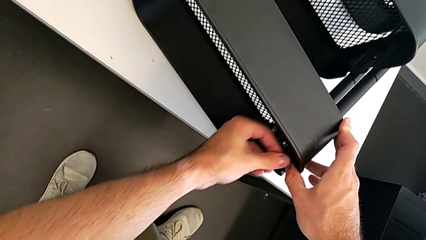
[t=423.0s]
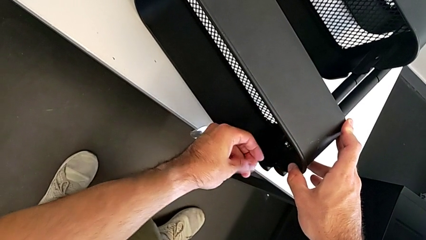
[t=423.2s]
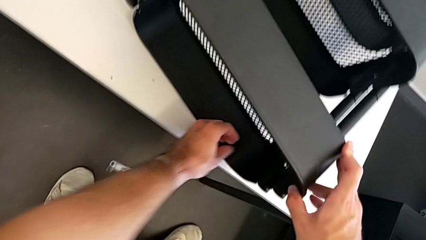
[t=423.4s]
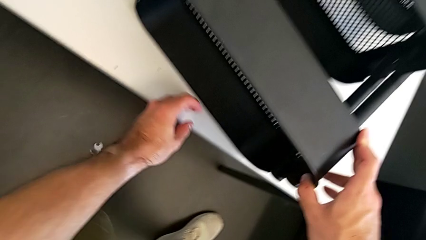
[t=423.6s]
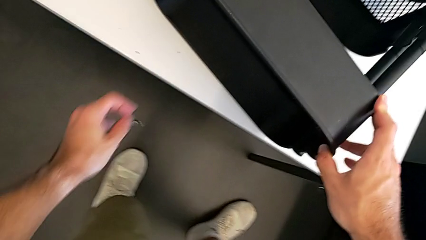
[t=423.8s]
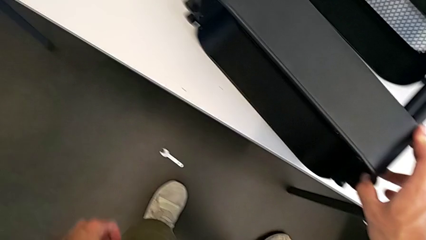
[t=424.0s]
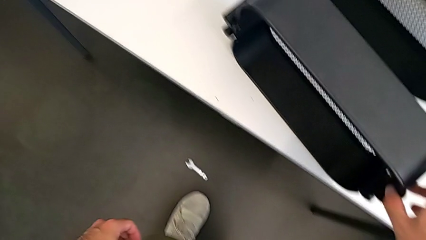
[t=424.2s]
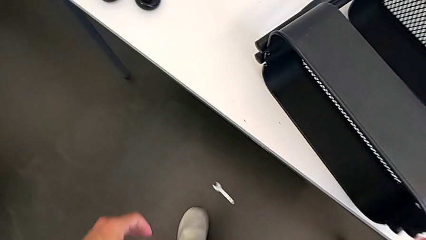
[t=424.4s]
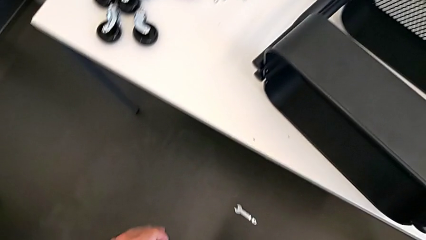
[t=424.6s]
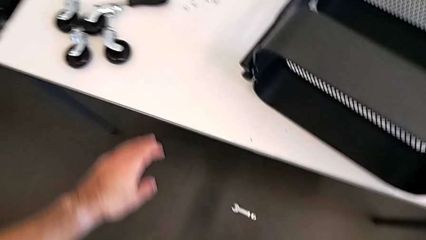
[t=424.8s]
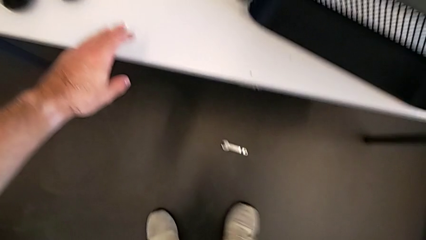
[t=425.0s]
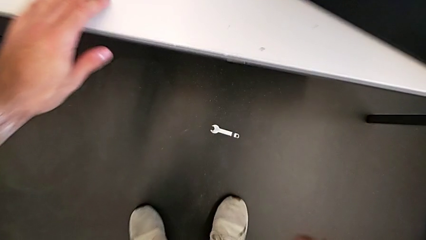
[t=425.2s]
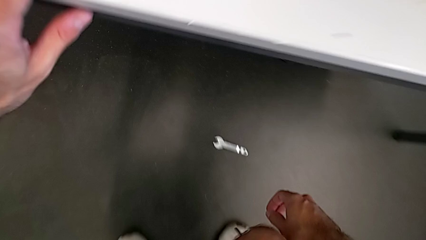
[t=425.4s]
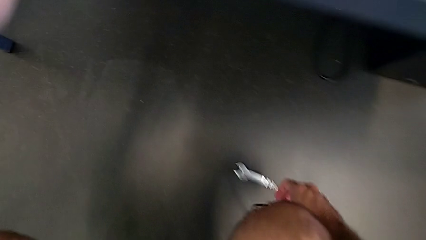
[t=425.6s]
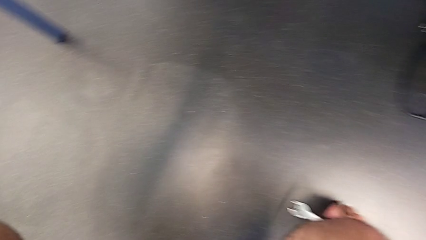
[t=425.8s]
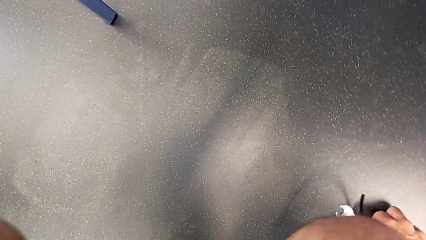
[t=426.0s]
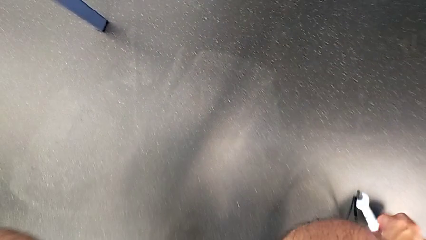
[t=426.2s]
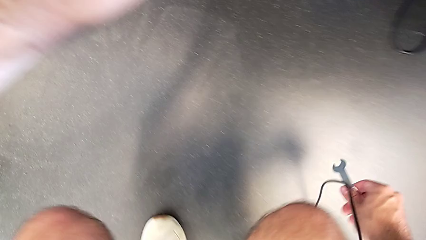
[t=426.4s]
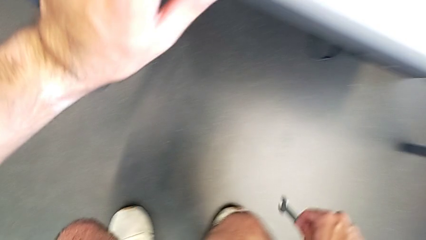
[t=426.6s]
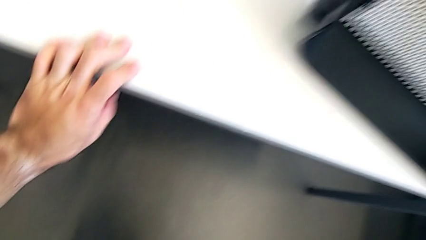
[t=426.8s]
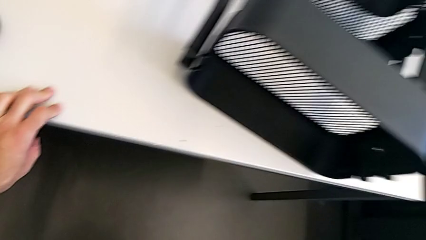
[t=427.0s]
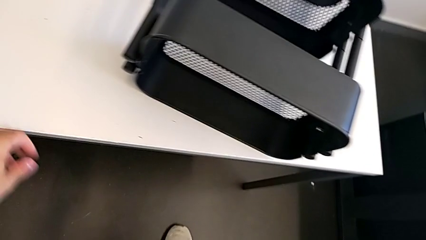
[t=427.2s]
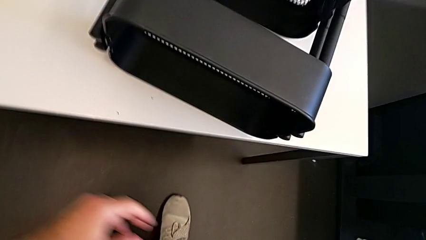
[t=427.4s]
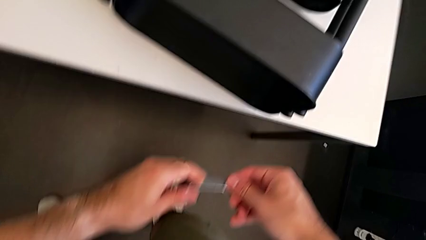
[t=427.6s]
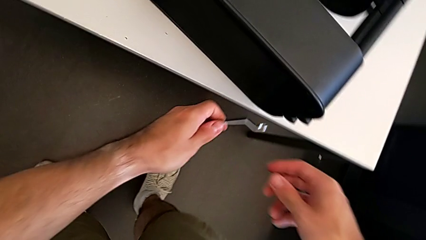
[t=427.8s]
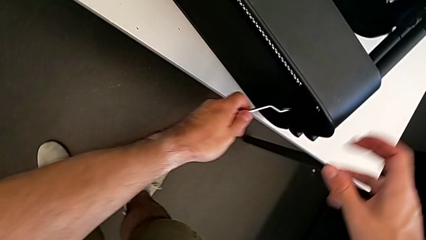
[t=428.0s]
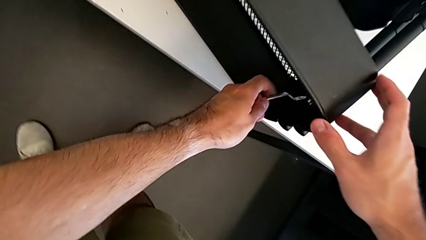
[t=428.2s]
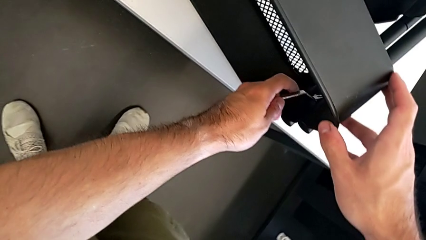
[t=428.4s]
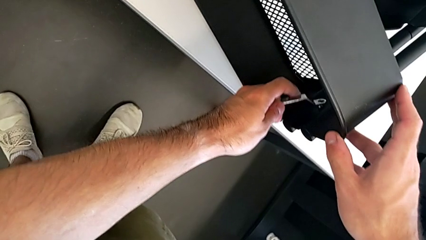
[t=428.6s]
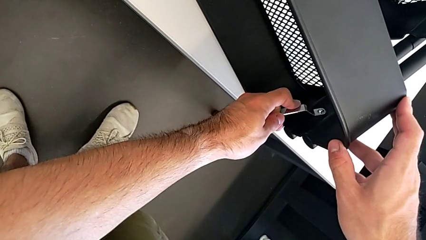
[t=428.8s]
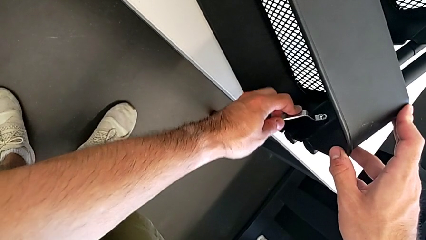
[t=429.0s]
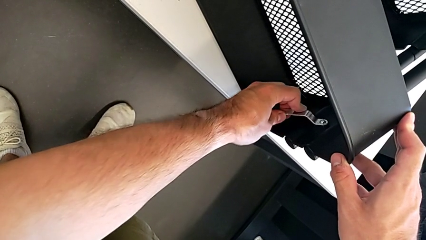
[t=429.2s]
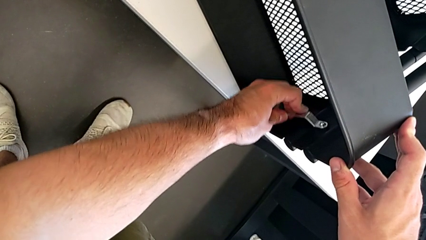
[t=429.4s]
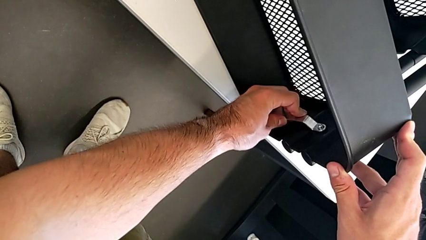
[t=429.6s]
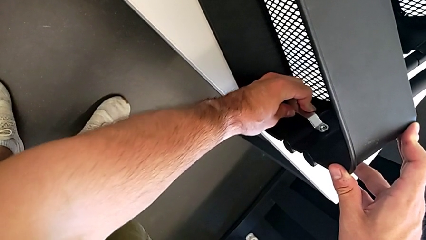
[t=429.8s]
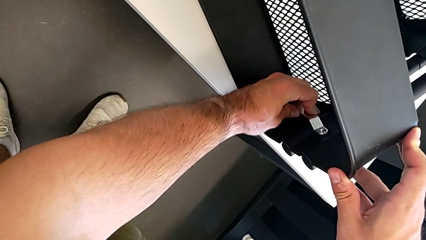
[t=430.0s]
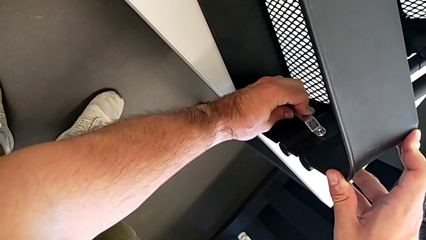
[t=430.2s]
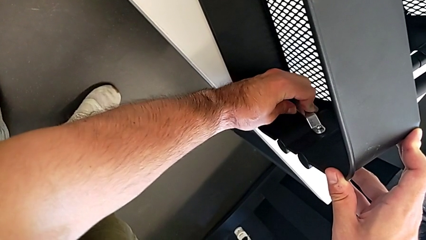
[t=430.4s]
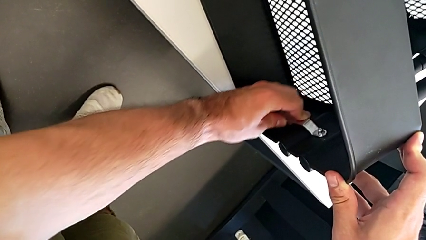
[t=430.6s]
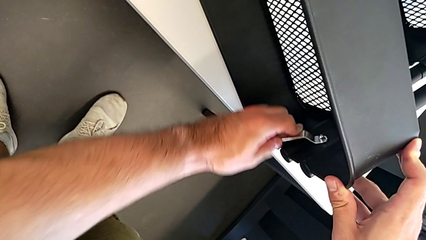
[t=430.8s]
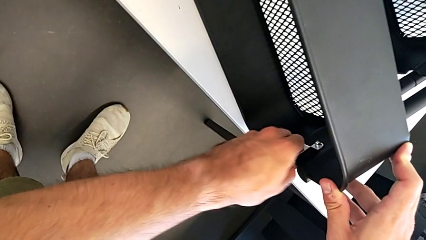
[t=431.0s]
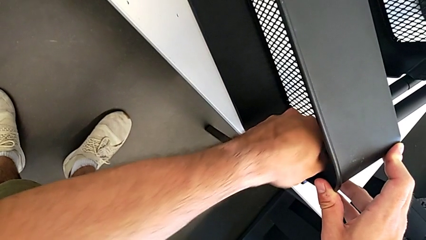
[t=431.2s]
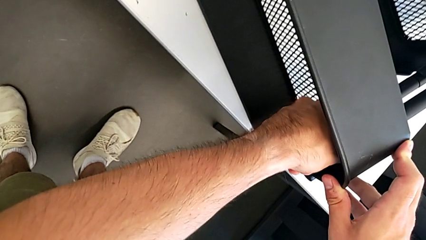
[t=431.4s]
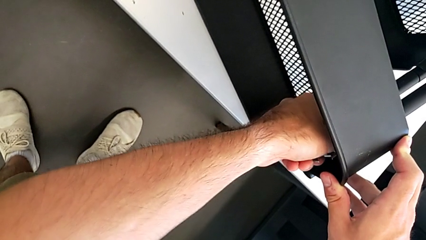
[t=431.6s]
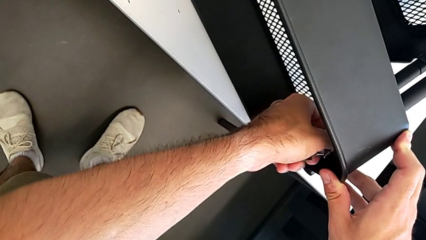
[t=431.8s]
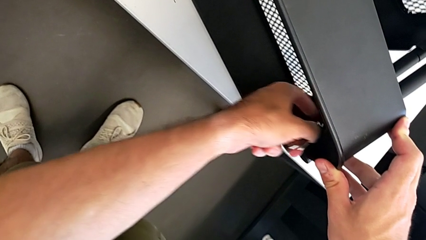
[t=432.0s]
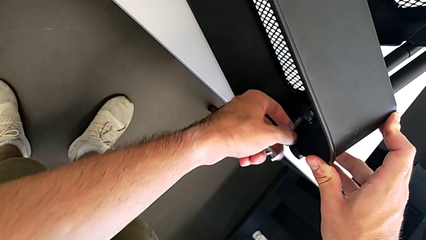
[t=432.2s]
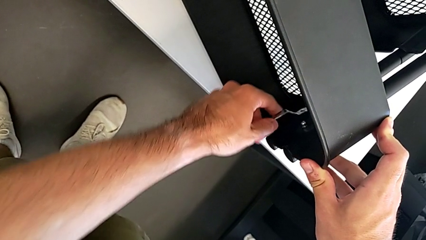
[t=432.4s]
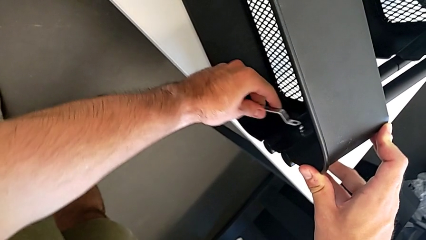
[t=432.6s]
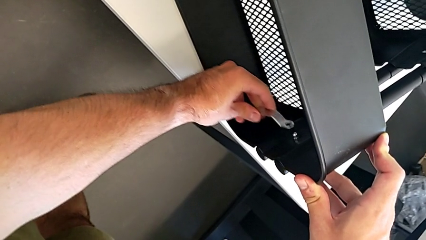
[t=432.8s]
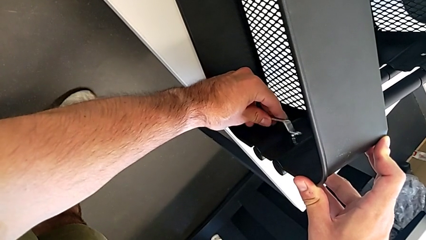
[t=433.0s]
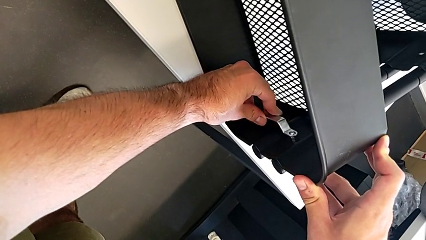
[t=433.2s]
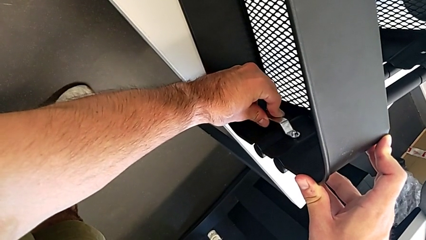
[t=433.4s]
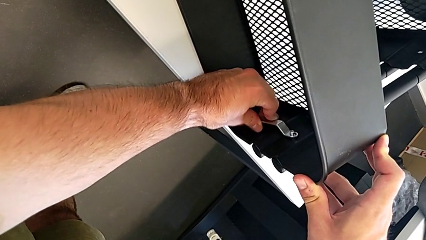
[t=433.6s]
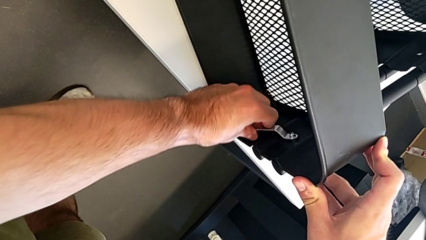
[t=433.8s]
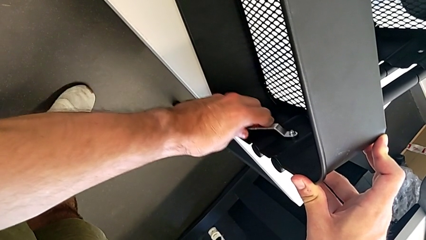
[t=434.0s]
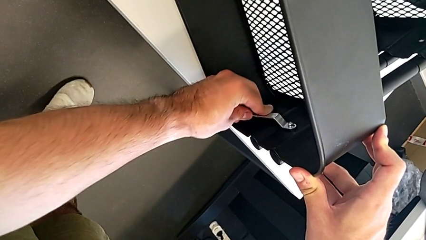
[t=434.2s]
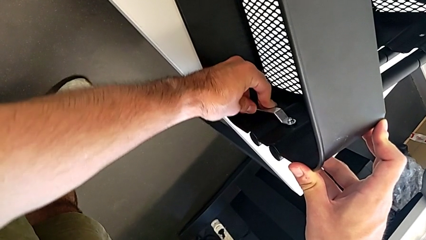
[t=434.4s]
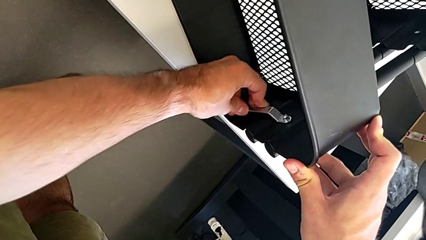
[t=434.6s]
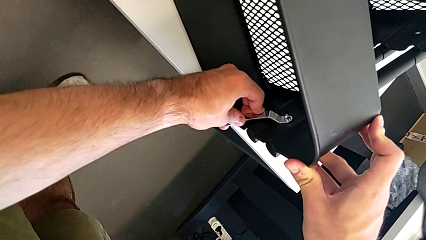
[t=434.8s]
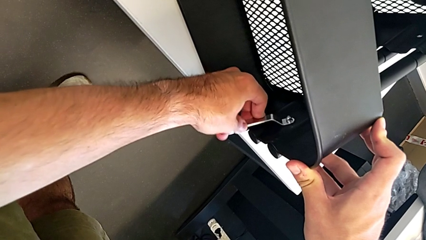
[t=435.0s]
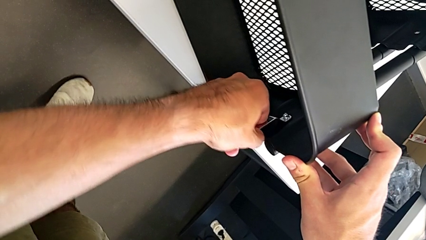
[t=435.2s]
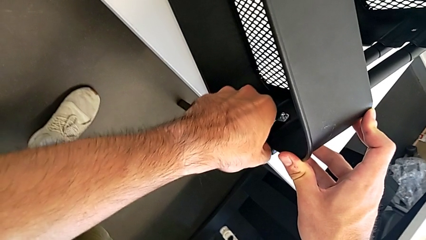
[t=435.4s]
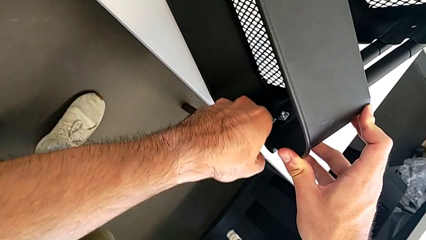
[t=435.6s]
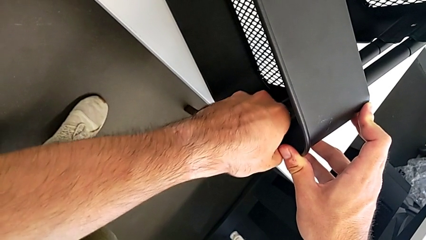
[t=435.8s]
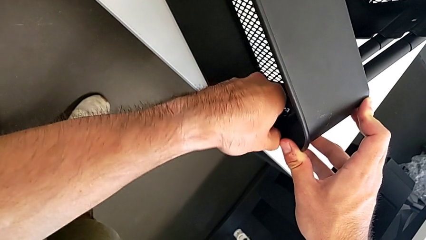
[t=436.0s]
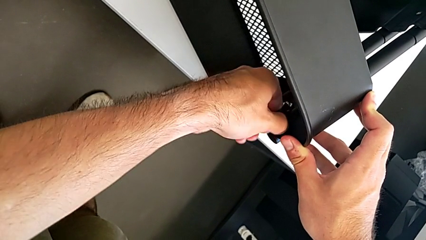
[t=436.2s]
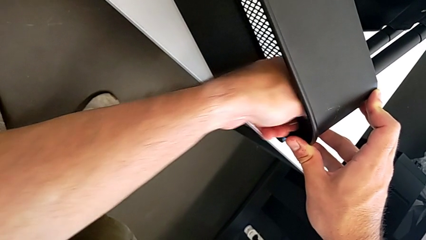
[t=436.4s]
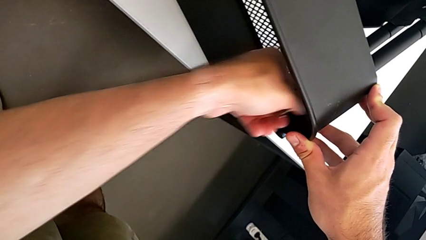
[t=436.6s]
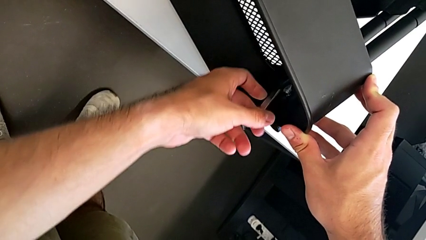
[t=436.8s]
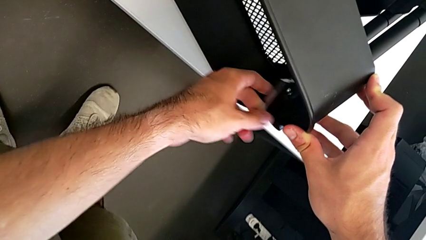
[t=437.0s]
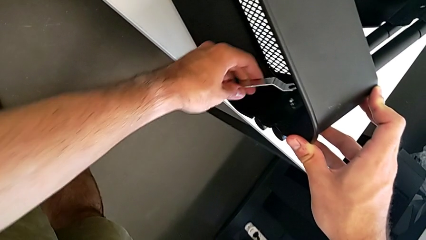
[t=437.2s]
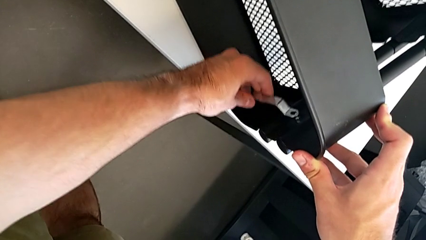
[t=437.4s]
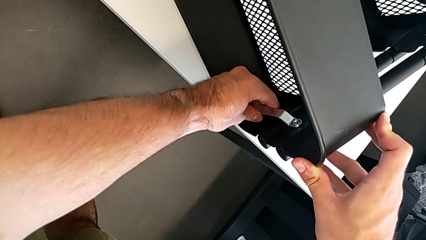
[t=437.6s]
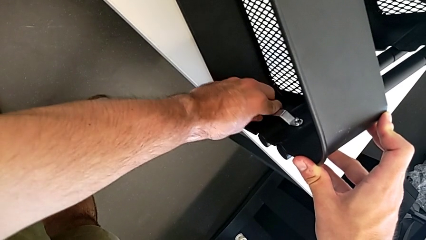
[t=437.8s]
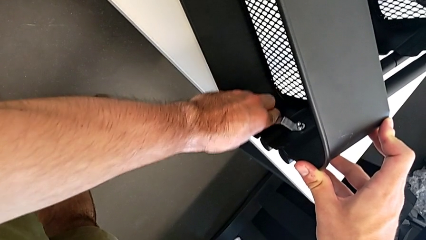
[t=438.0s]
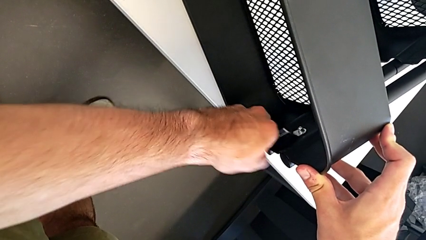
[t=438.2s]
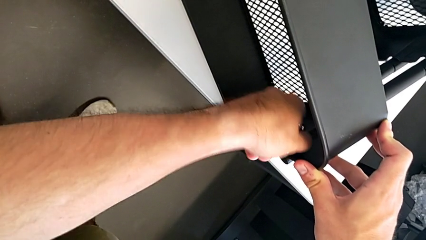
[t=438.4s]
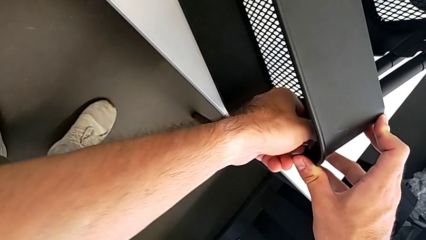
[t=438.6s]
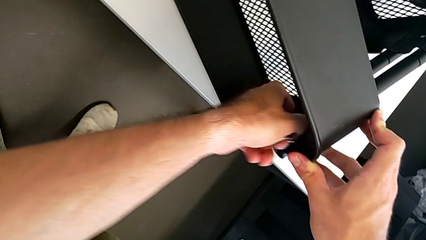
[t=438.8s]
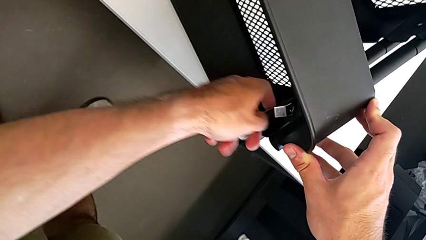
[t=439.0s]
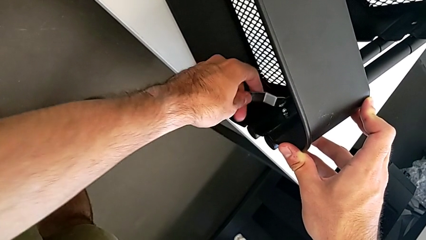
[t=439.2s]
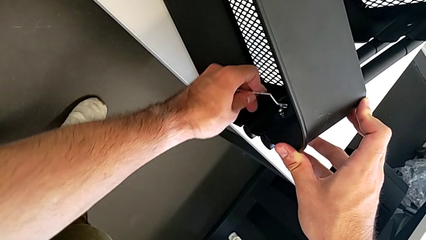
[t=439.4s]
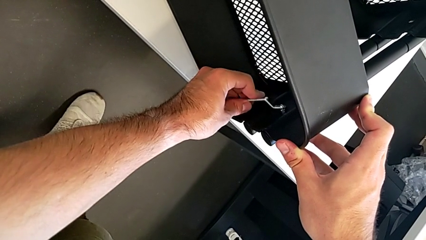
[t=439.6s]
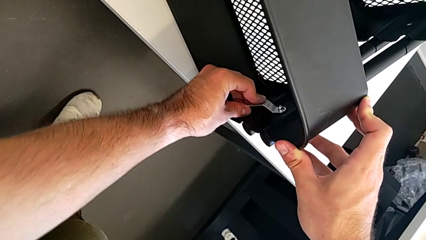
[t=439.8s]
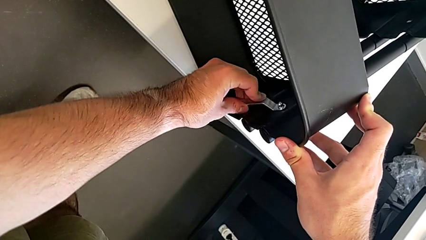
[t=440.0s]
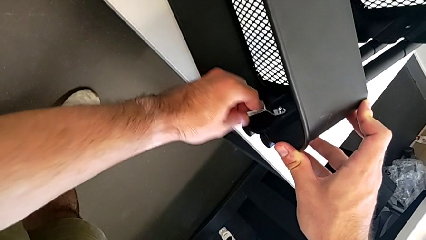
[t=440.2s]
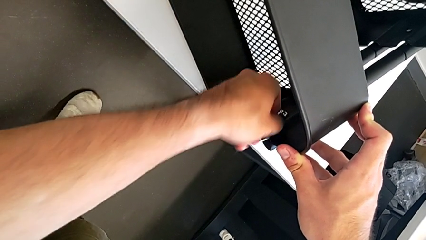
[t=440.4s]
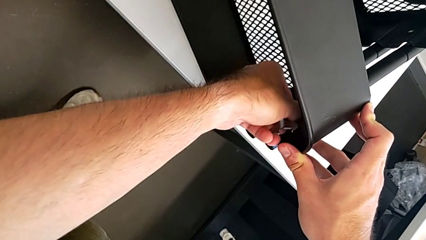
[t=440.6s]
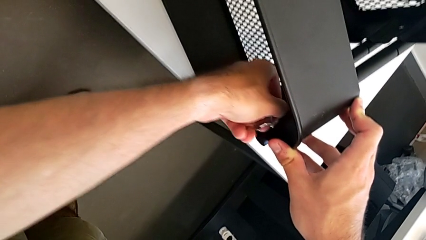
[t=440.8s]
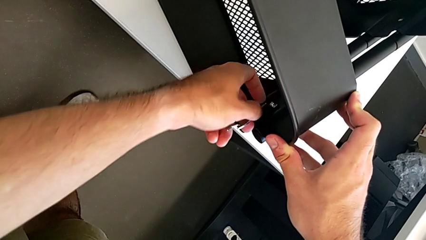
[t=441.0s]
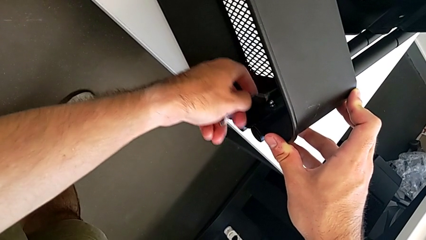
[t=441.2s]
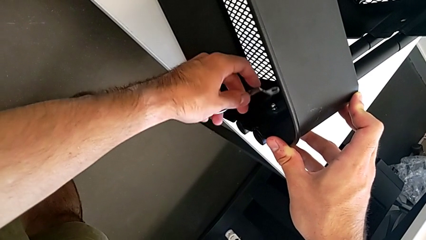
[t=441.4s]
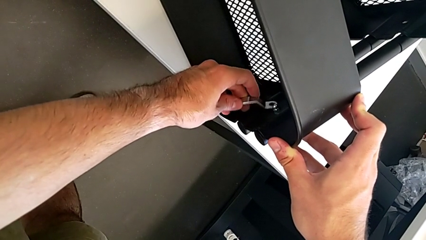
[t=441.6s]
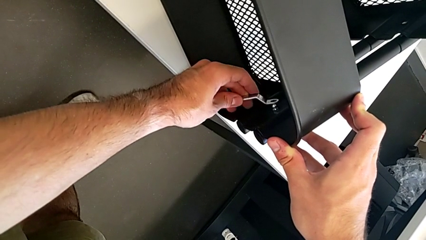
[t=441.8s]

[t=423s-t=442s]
The camera wearer is unscrewing the right hexagon cap nut and bracket from the top tray. They accidentally drop the hexagonal wrench onto the floor, grab it, approach the right hexagon cap nut and begin to unscrew it.
